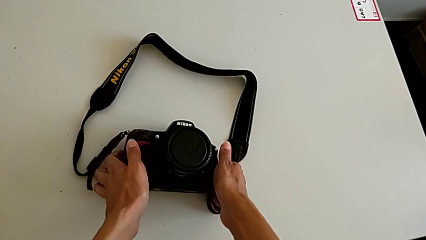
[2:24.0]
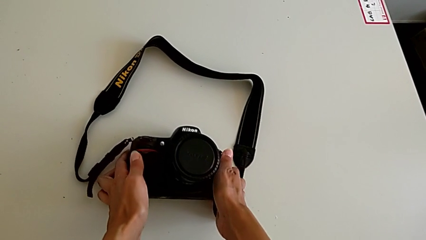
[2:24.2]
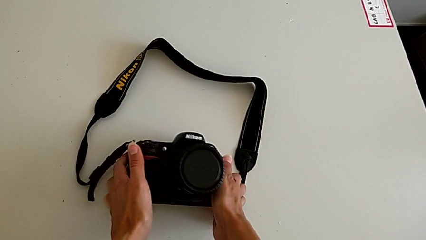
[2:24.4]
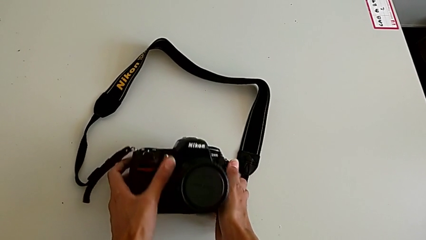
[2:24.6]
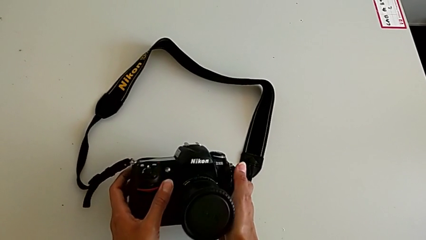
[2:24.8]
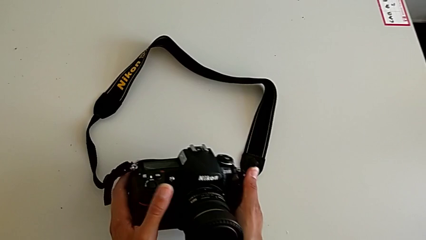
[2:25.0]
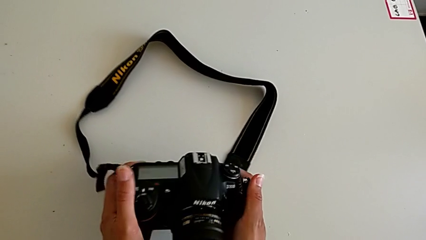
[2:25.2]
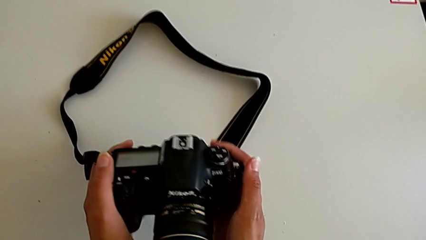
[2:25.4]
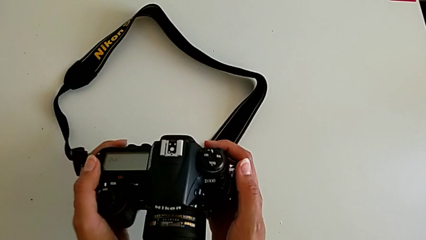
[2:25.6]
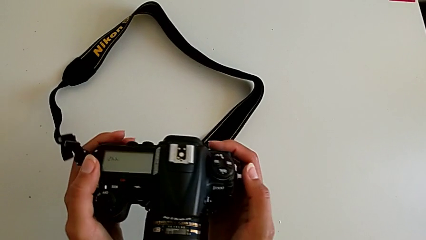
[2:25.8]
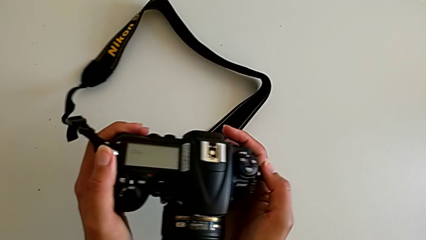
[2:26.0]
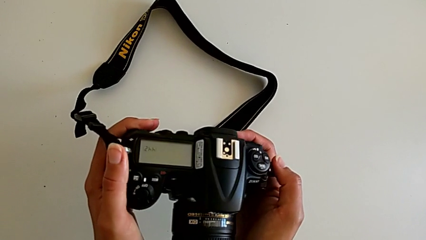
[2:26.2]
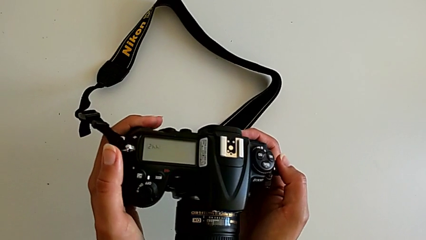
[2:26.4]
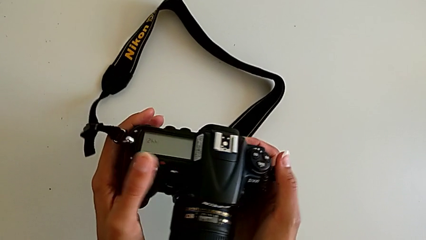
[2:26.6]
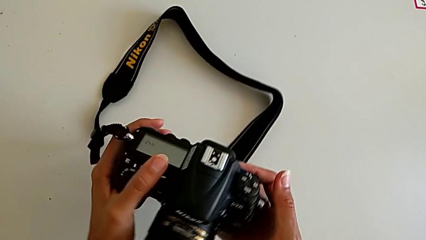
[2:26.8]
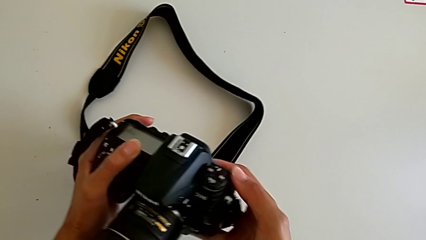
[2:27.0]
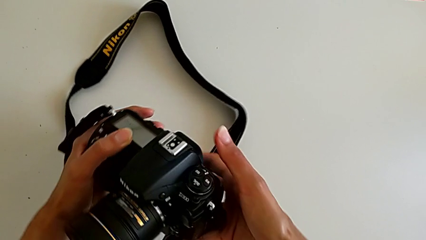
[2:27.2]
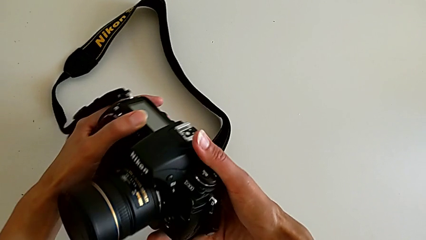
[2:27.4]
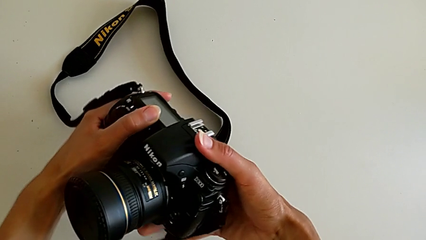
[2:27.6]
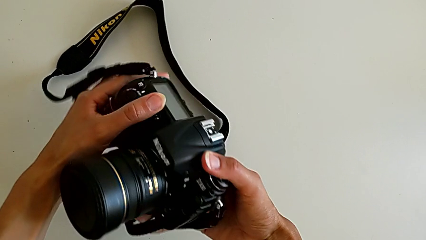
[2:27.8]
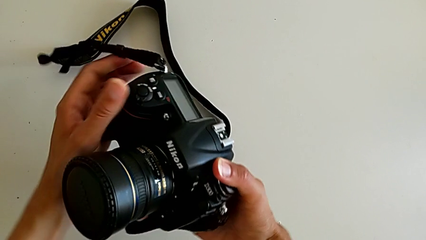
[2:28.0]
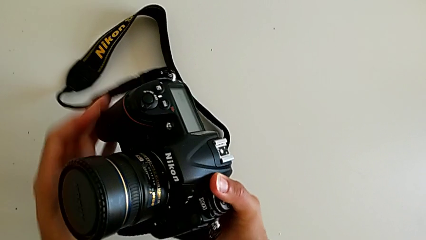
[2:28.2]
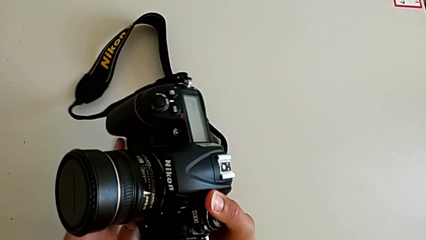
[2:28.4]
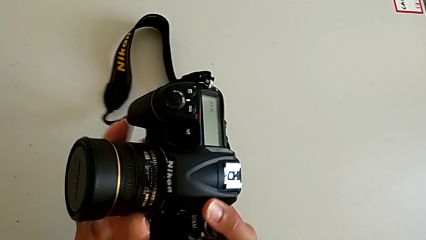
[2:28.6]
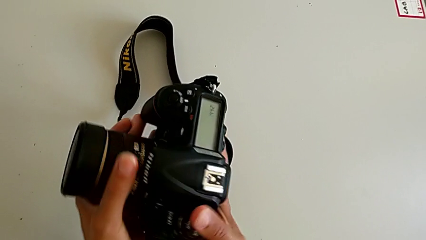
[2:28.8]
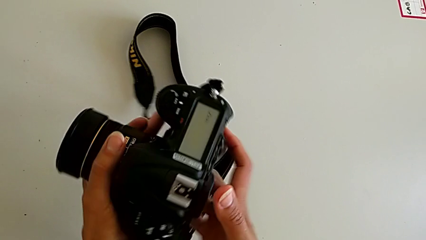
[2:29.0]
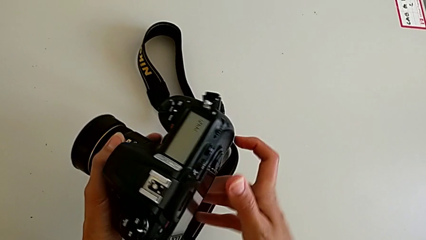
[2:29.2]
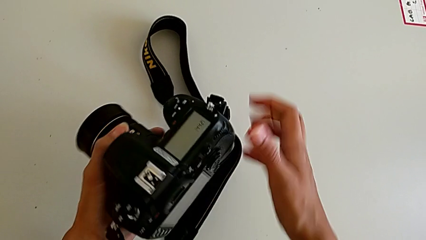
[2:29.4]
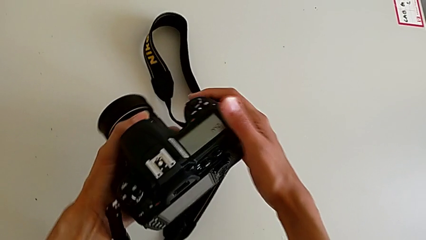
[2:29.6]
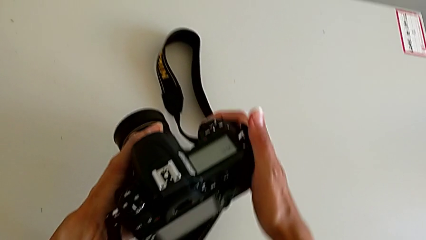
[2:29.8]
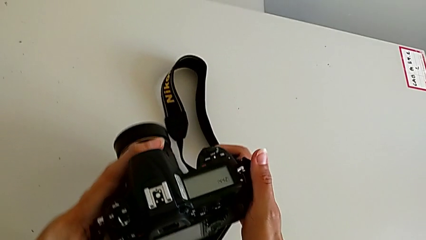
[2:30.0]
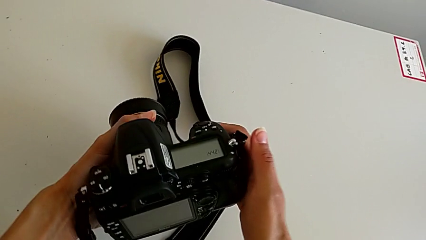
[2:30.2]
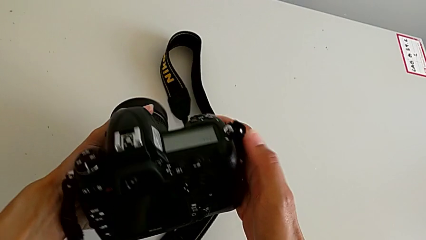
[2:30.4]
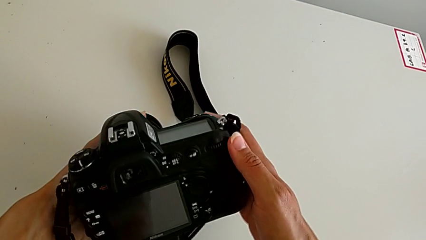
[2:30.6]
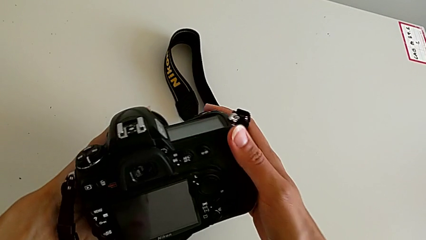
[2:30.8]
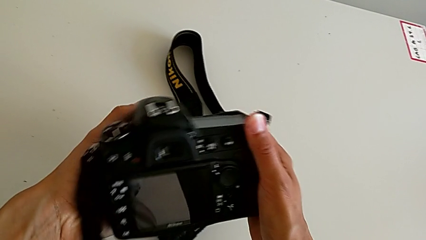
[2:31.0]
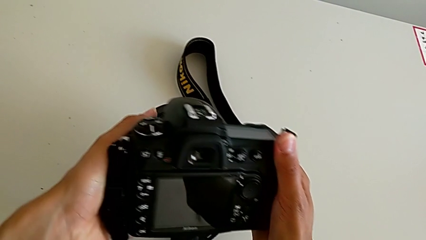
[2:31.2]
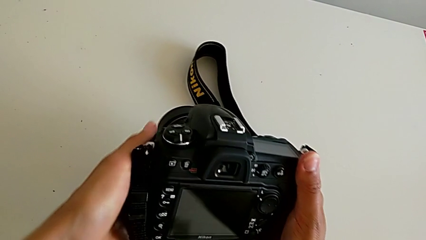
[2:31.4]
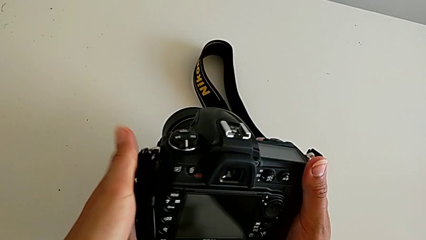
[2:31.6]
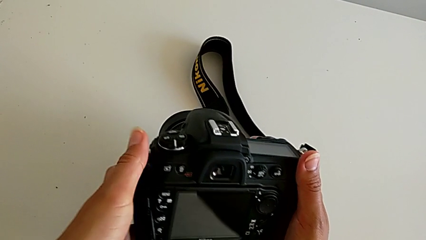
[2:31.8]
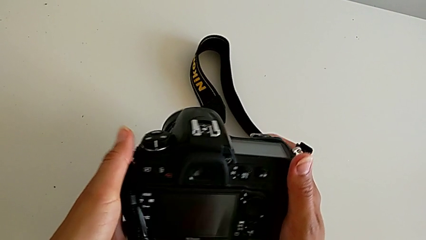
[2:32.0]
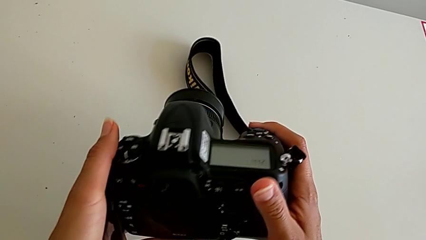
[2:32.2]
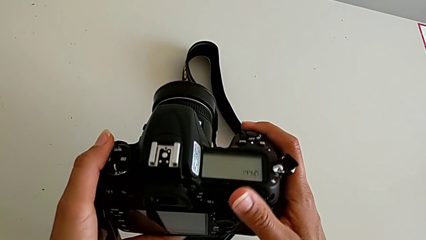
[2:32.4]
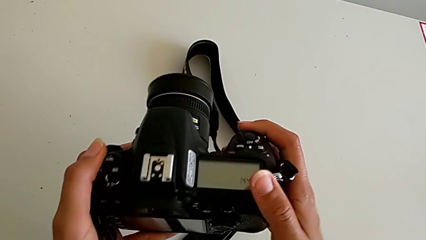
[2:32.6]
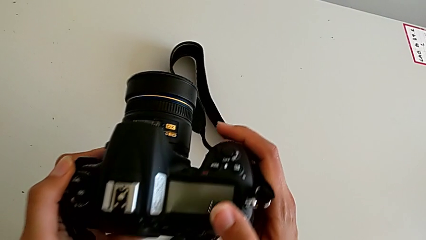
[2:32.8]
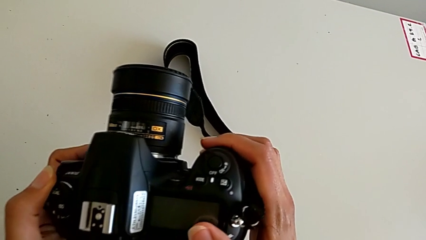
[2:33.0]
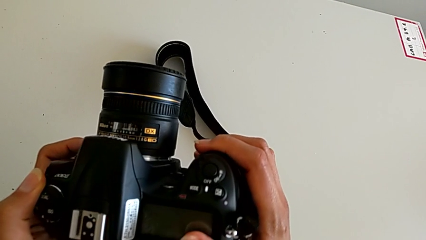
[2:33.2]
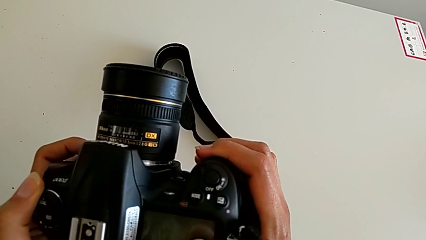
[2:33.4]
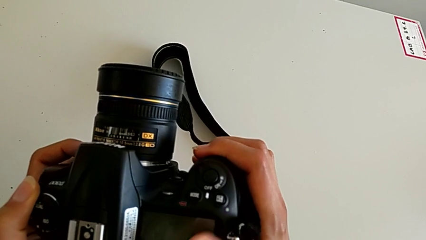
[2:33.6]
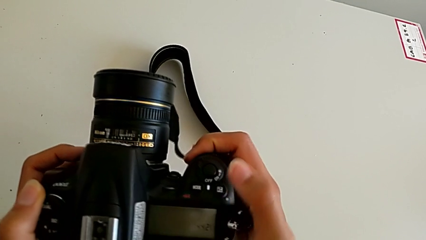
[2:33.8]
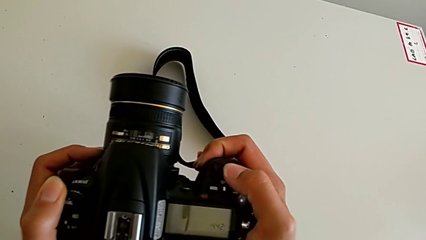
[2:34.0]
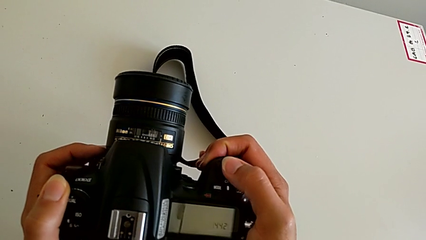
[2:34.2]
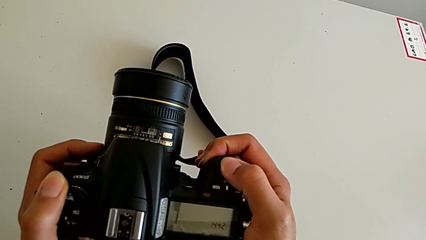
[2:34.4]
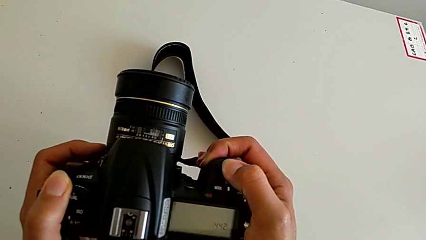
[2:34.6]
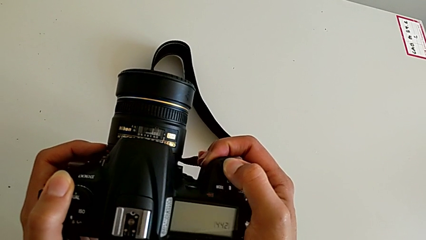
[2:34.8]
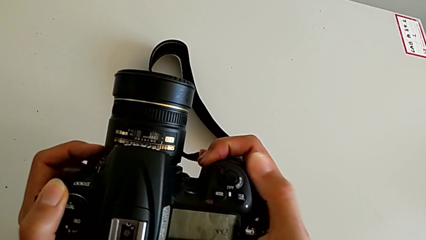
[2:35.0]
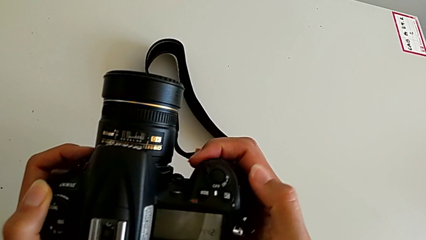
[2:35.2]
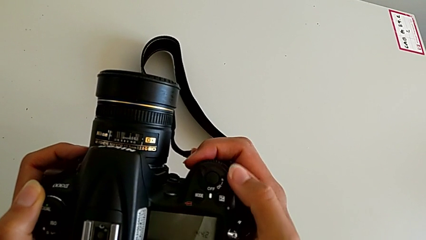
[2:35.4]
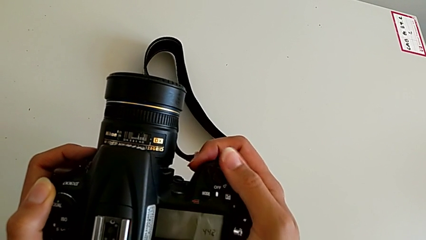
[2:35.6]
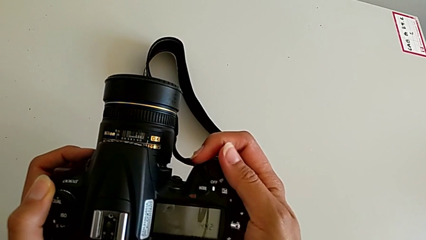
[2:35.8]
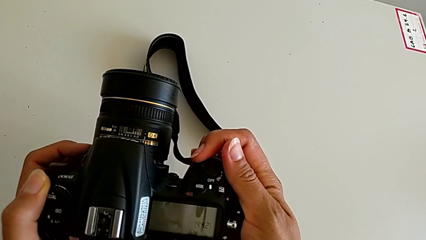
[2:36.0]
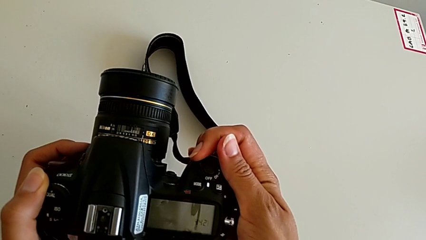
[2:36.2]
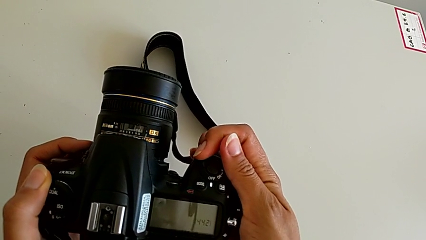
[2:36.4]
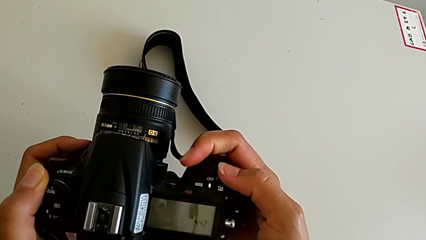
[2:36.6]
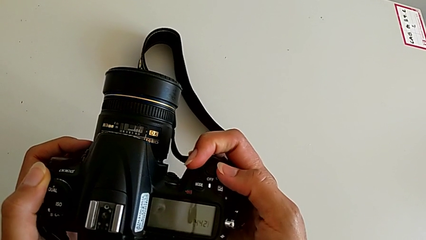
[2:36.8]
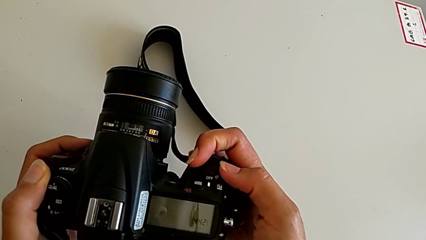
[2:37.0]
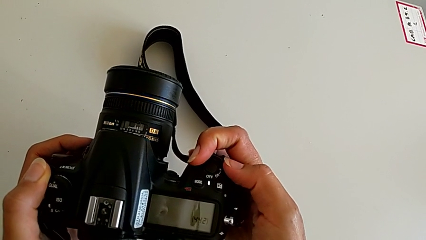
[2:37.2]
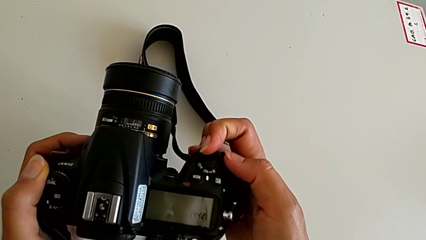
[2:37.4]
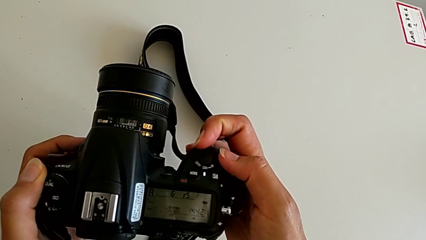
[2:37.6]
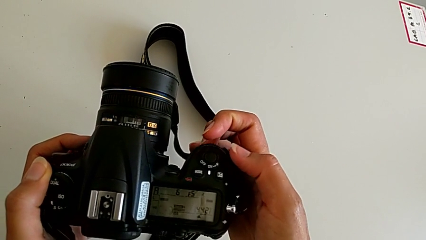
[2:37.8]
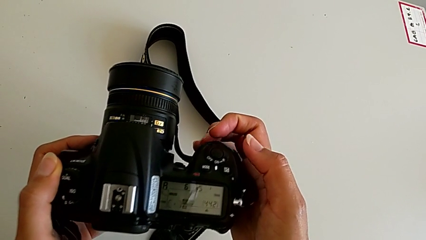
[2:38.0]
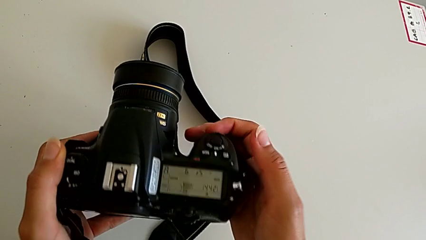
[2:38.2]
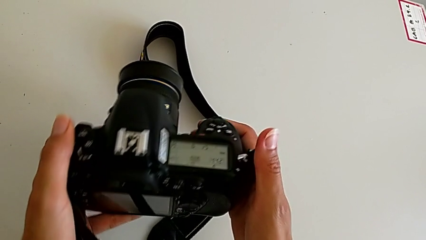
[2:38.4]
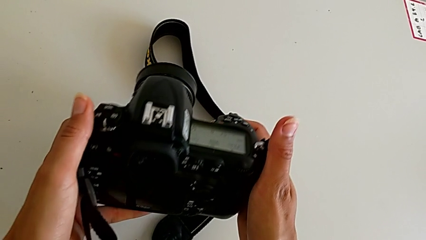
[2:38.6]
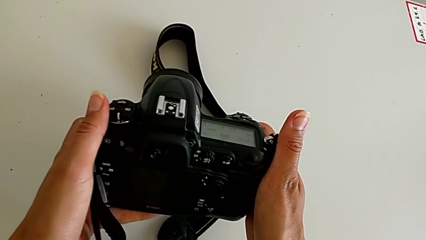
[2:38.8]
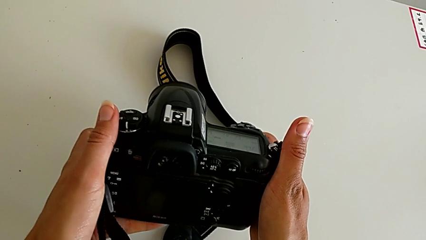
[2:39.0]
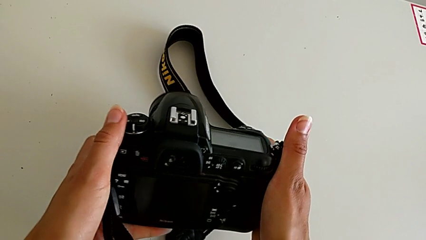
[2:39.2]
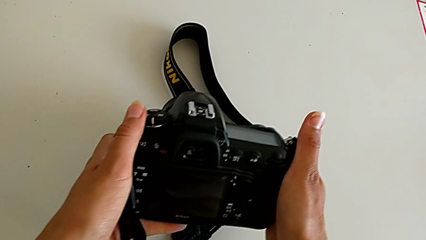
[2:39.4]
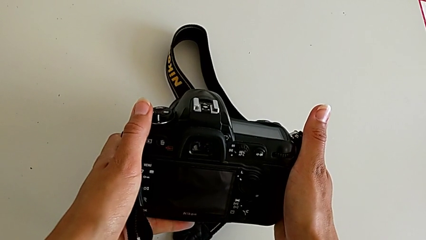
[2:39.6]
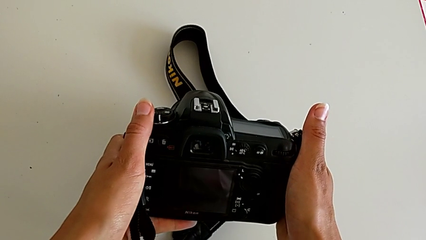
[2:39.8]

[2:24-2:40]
The camera wearer turns on their DSLR. They grab the DSLR, turn it, grab it, wrongly inspect it, press the button, slide the power button and inspect the DSLR.
